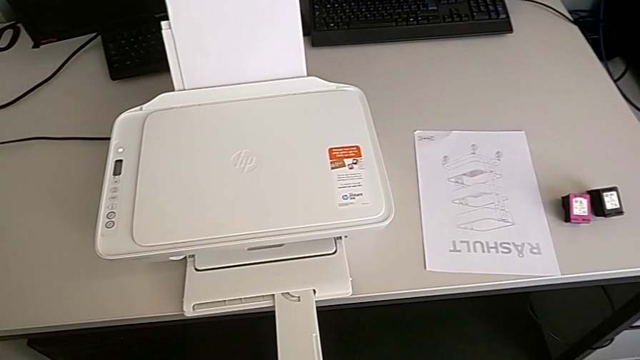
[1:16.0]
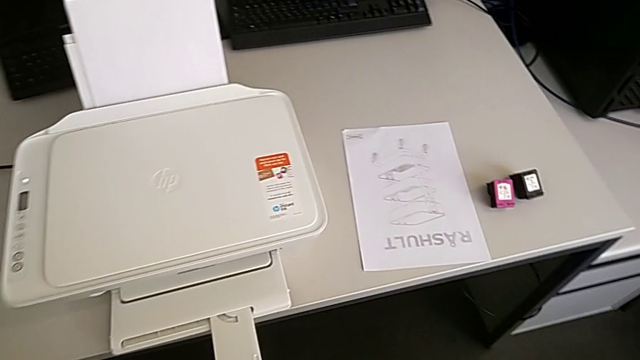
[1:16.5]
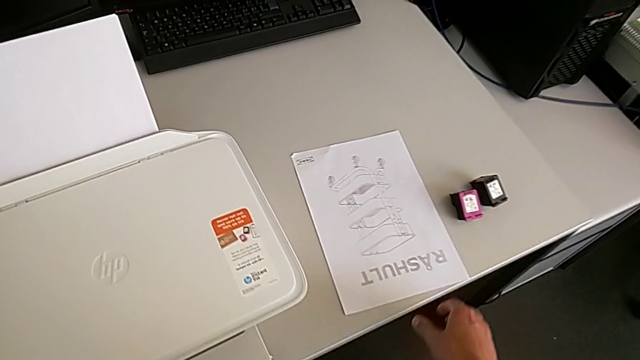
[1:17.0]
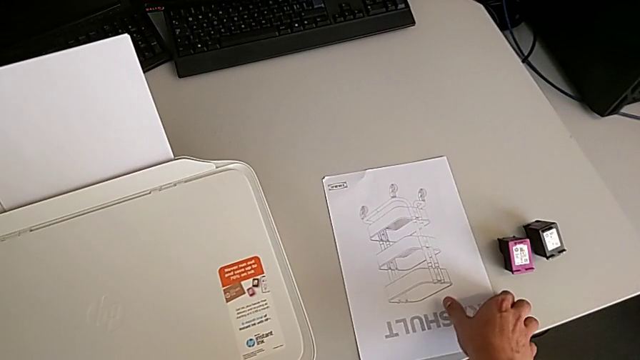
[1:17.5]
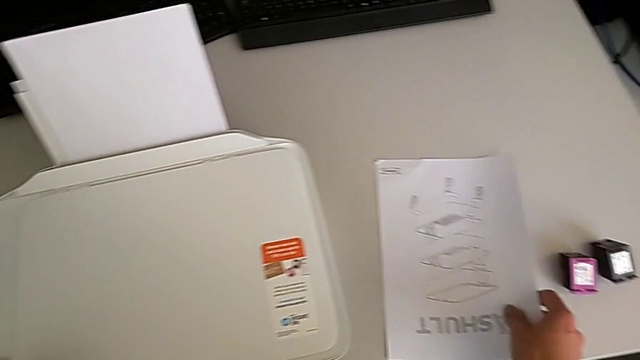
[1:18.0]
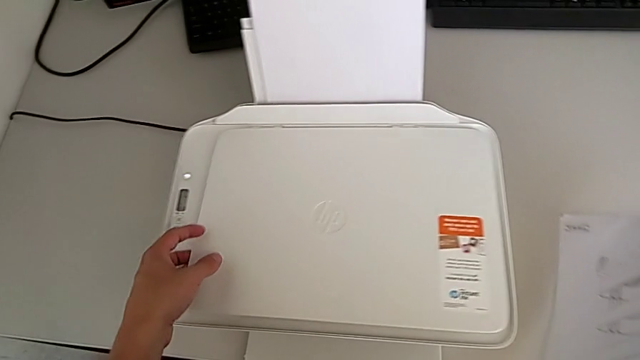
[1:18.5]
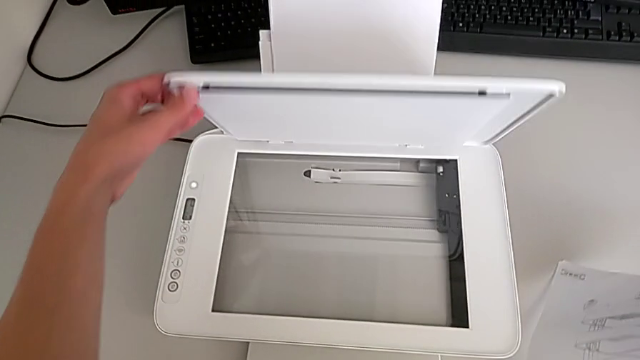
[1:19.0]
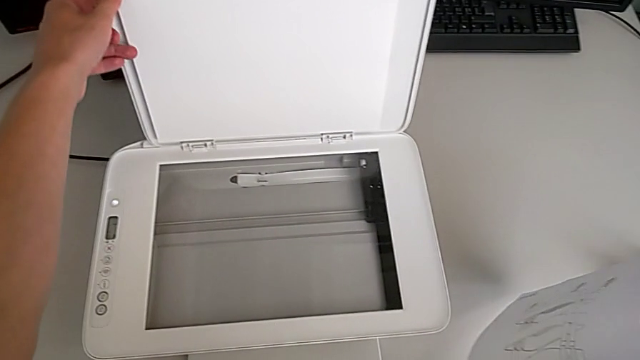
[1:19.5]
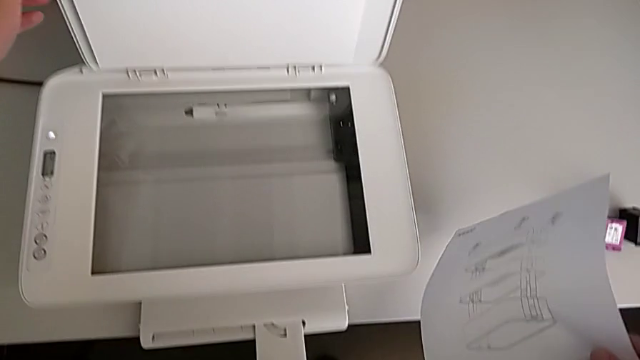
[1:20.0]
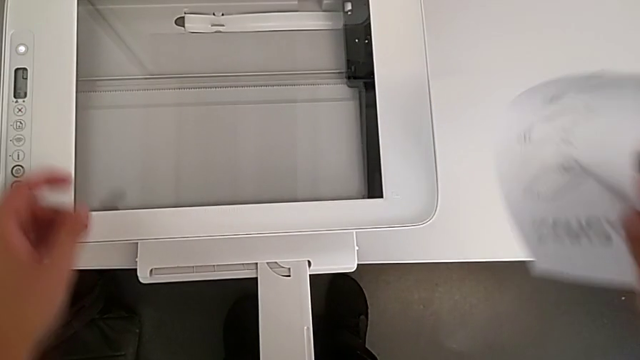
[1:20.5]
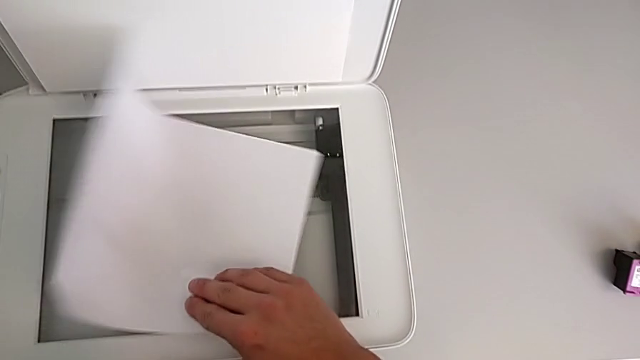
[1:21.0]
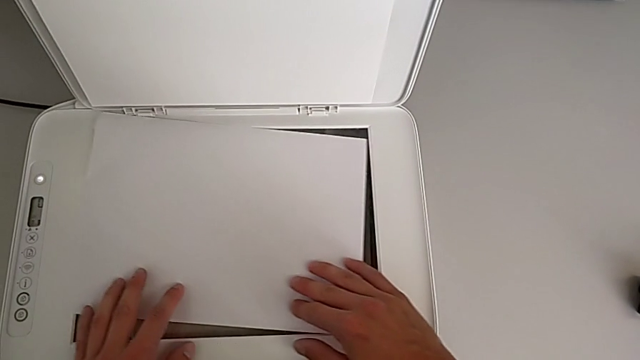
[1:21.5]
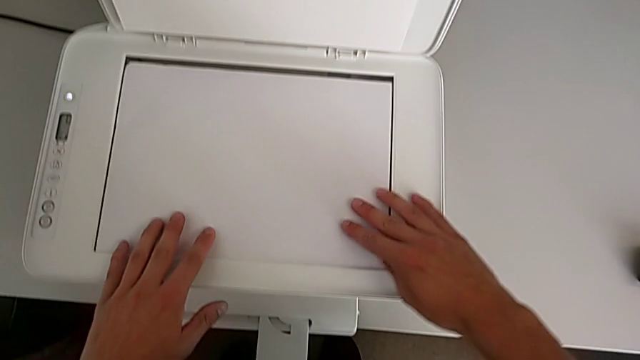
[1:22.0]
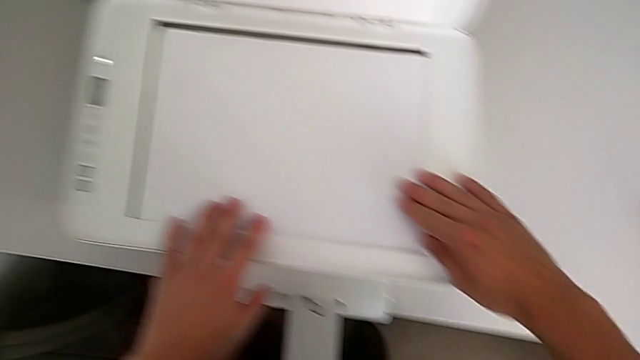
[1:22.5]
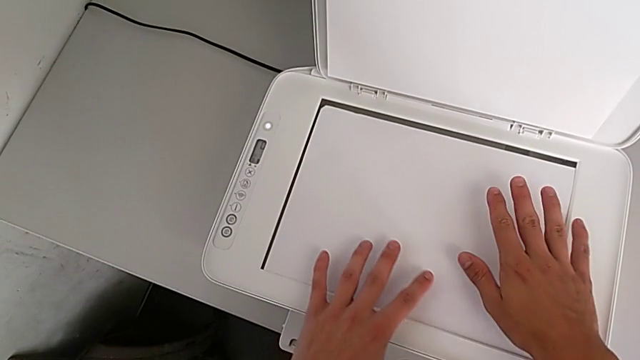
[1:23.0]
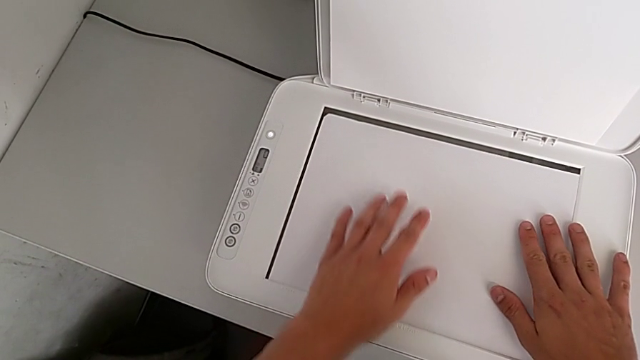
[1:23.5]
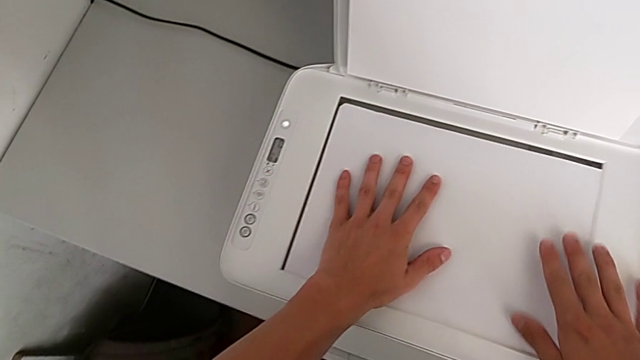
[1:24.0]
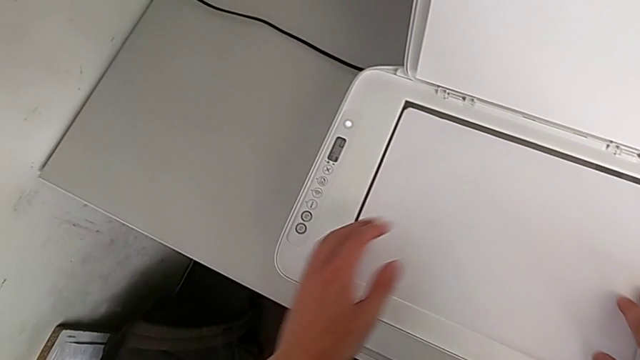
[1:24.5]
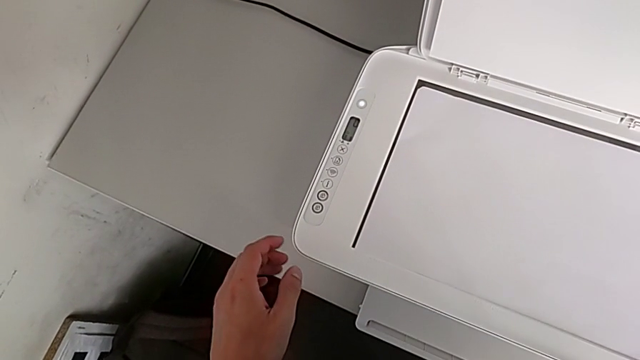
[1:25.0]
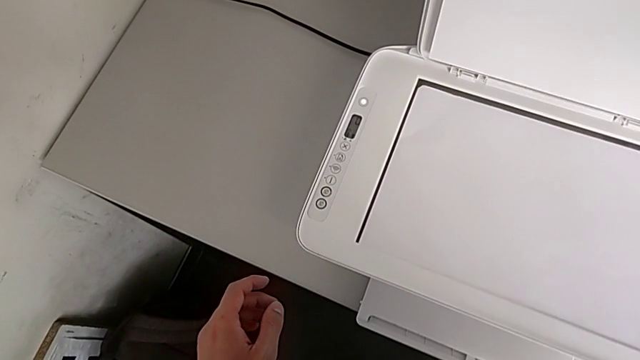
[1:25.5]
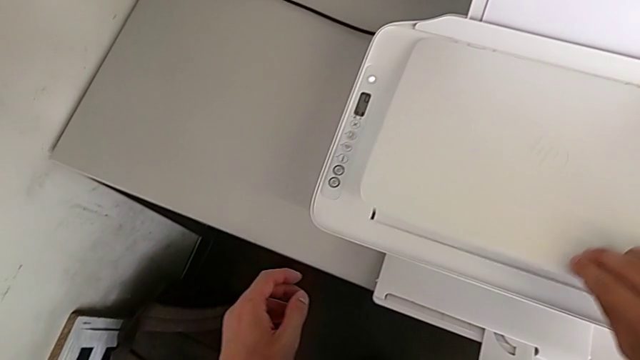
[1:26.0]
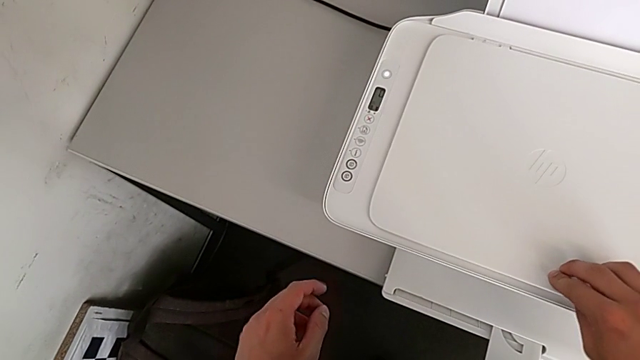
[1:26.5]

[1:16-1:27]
The camera wearer is creating a black-and-white copy. They grab the copy, open the copy gate, insert the paper tray and close the copy gate.

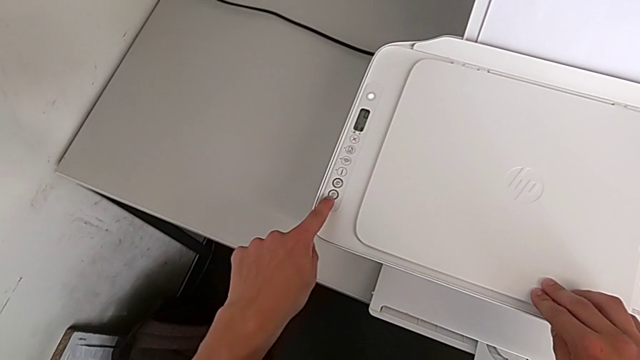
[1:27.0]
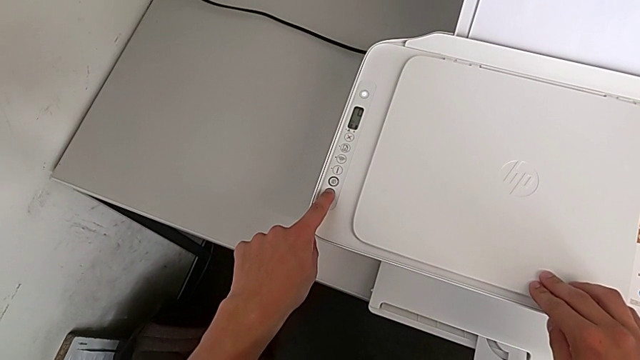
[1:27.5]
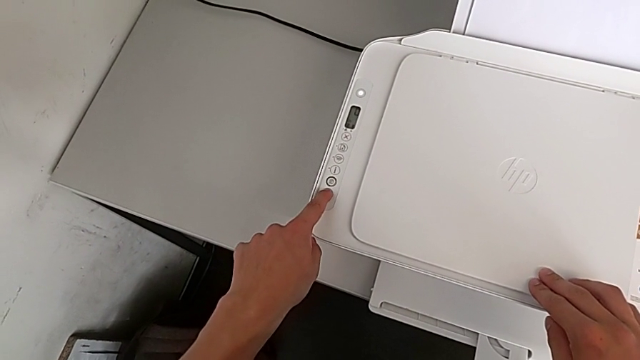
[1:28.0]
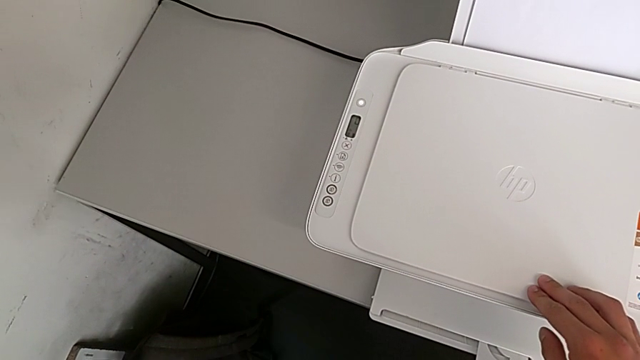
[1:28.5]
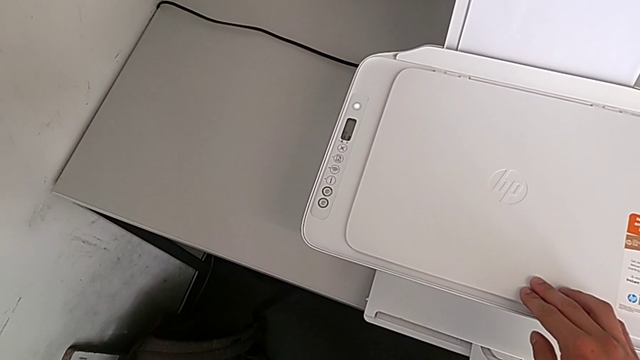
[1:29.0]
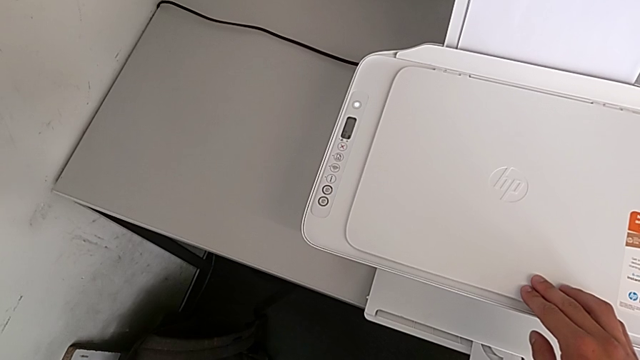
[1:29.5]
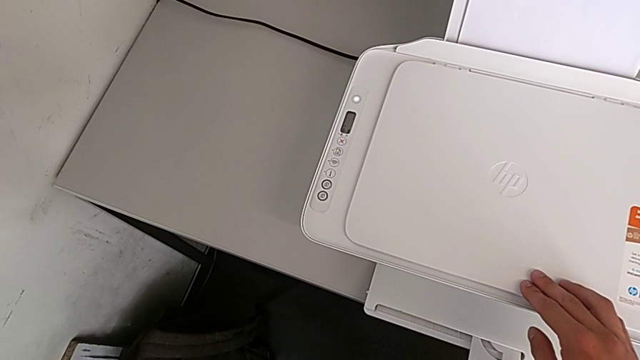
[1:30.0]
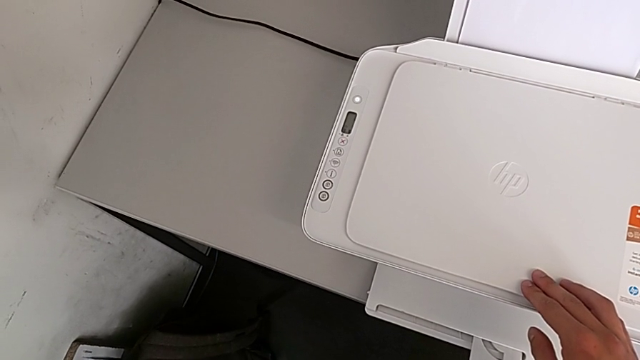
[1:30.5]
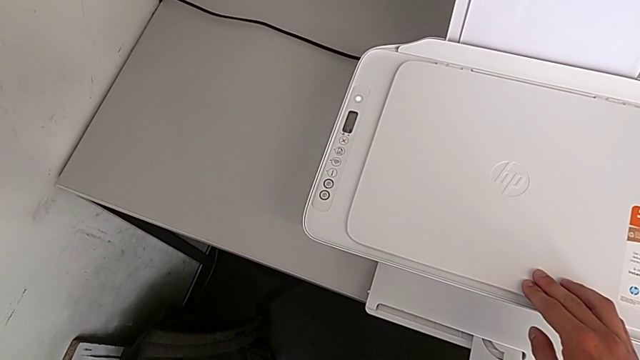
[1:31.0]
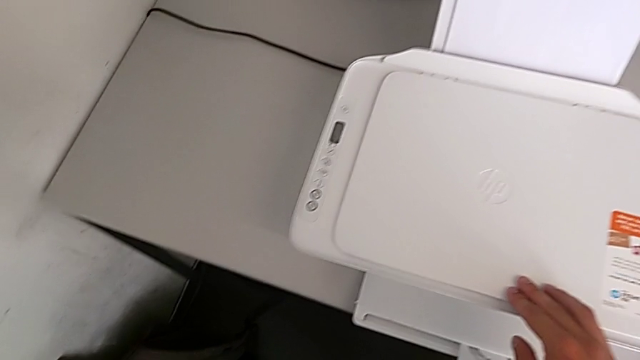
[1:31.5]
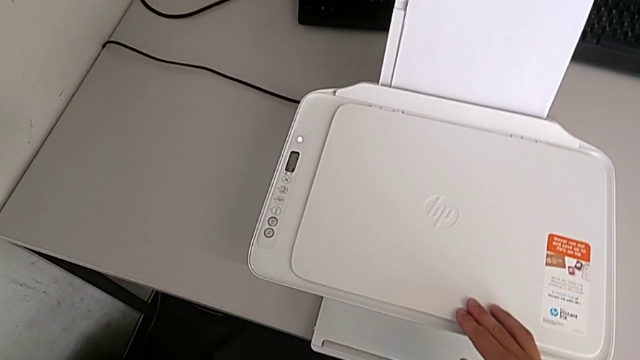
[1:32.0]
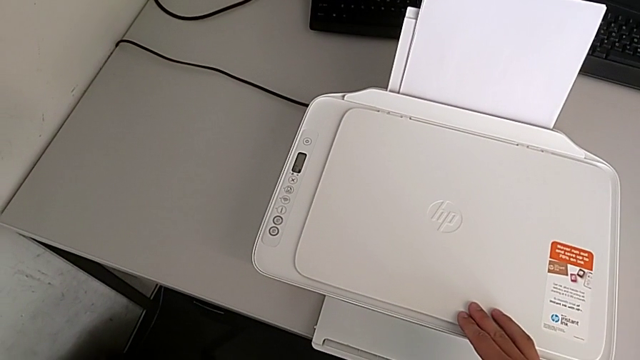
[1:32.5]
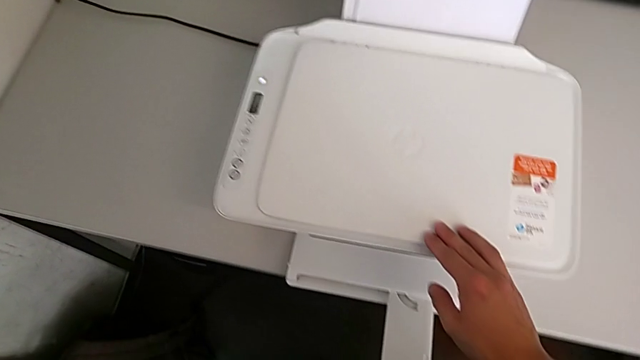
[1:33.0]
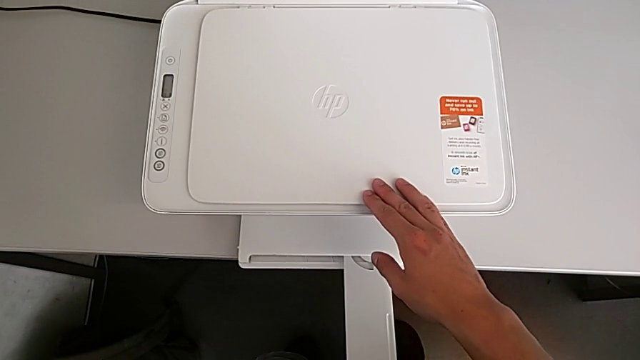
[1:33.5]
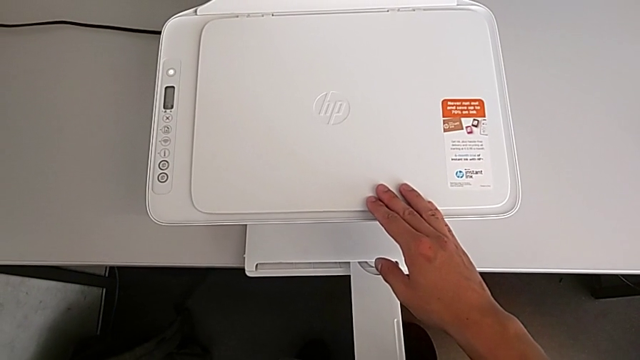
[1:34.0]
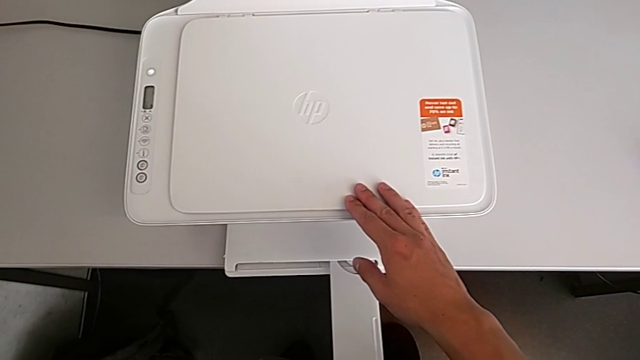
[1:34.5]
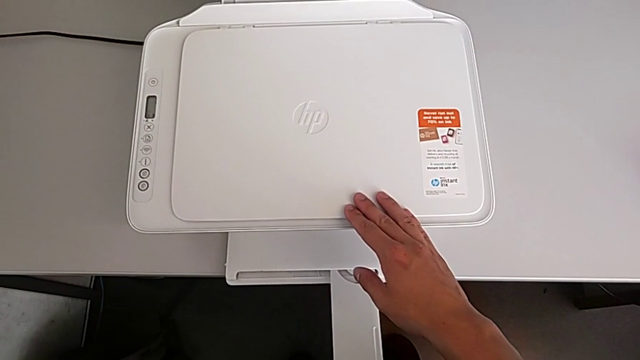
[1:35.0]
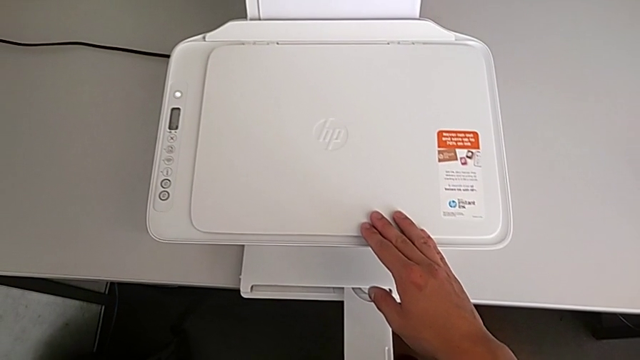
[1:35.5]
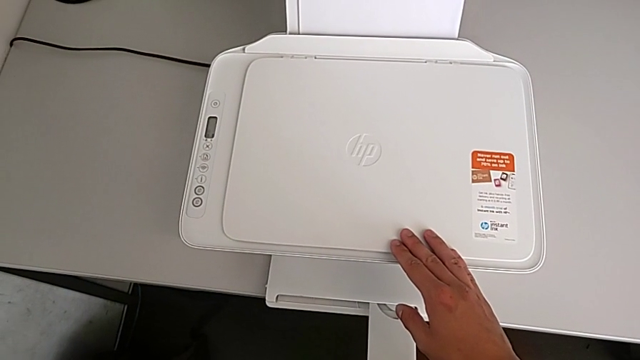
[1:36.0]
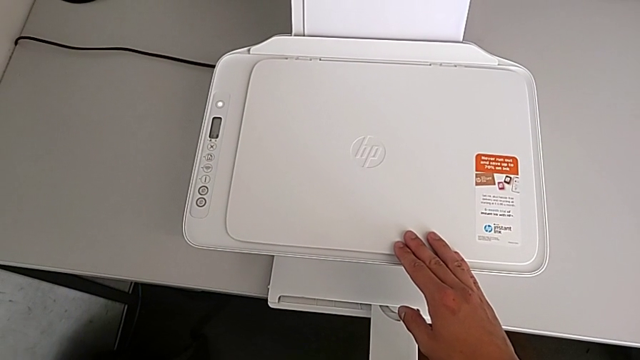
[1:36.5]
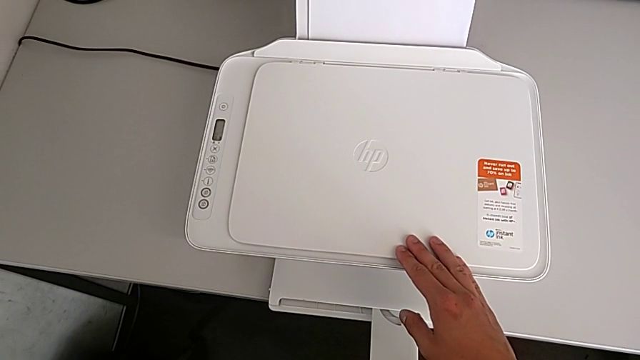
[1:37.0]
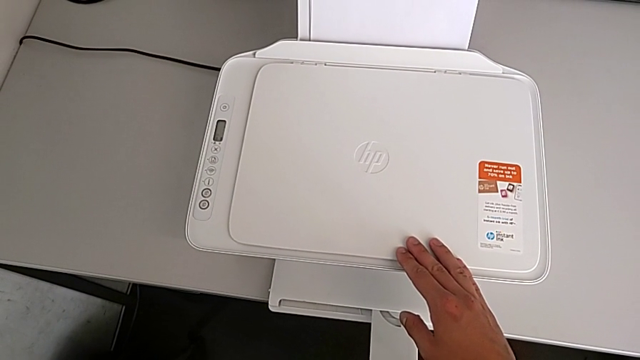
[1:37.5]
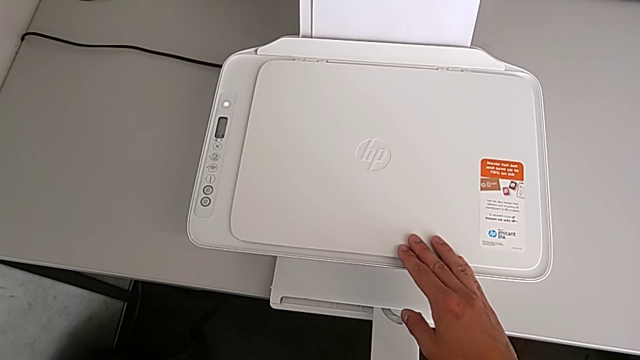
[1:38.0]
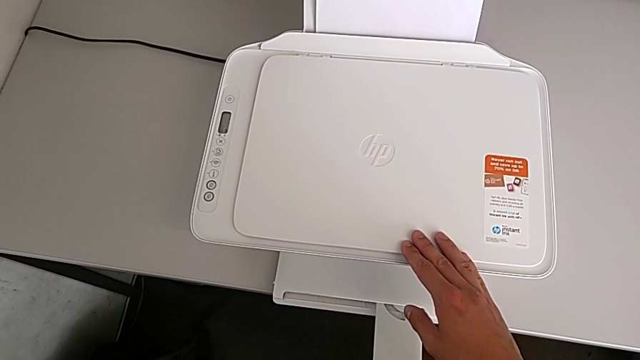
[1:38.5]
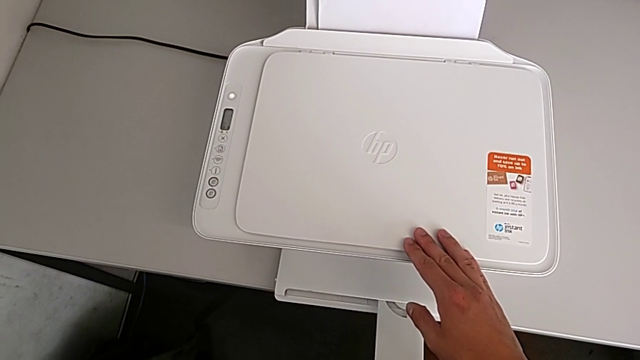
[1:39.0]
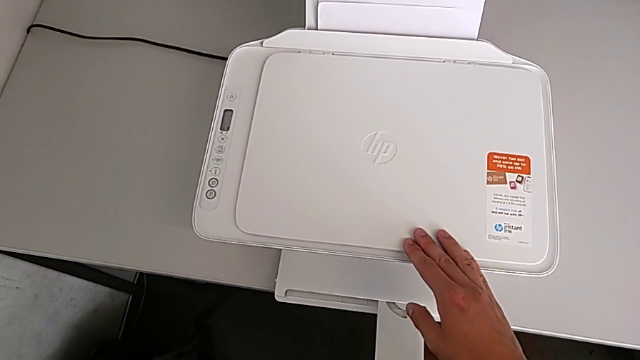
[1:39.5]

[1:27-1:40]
The camera wearer is creating a black-and-white copy. They press the button.
